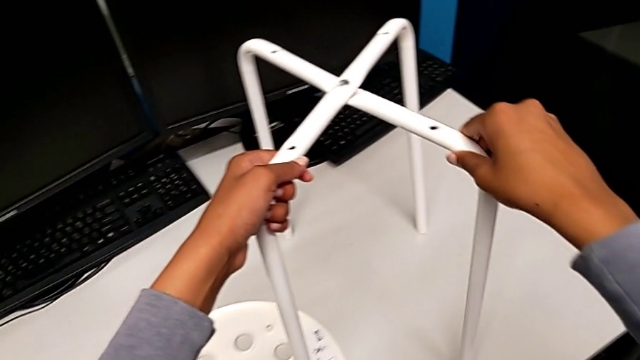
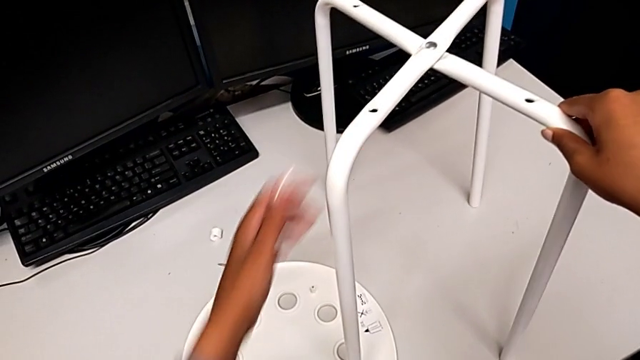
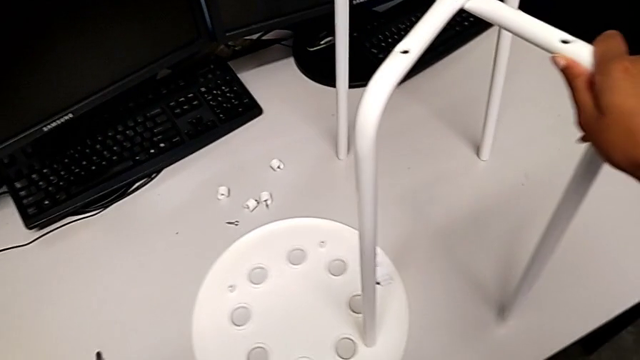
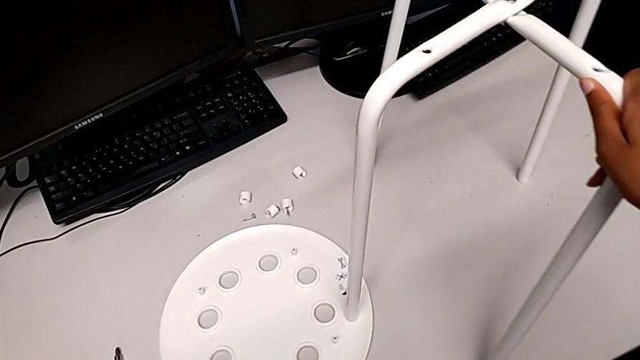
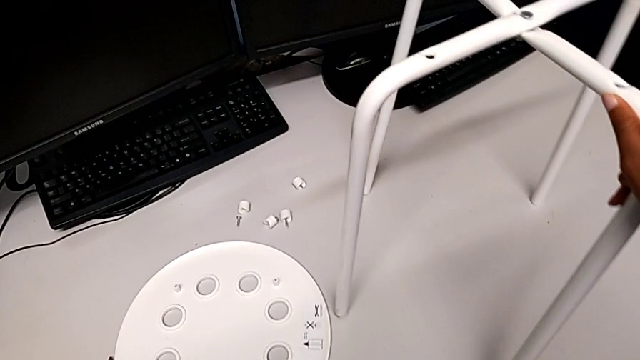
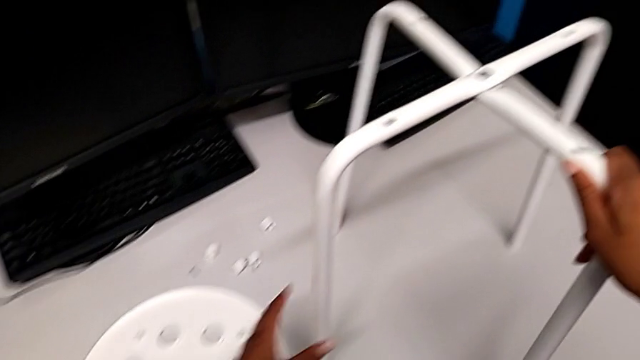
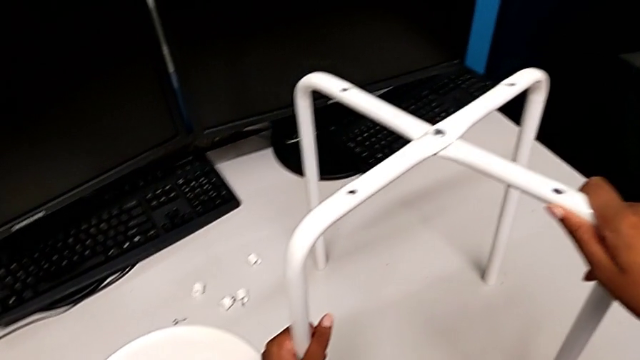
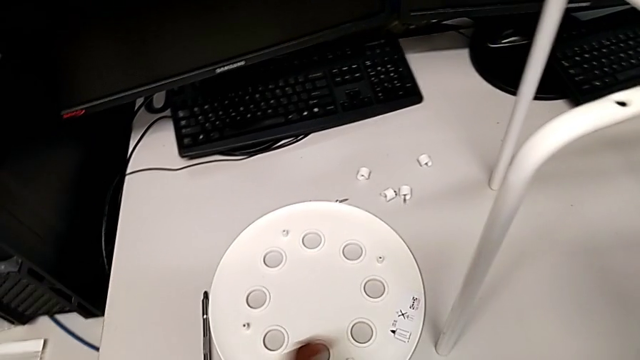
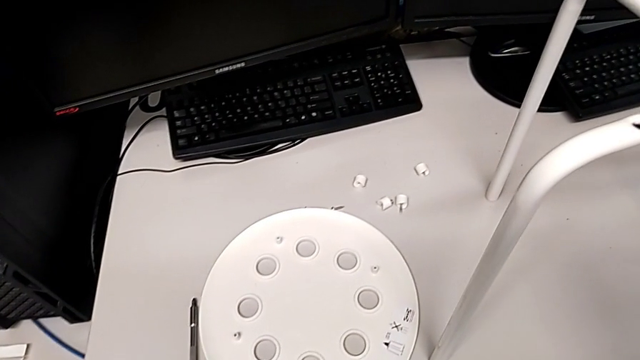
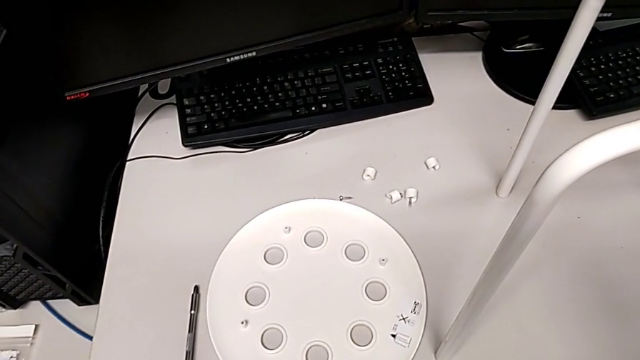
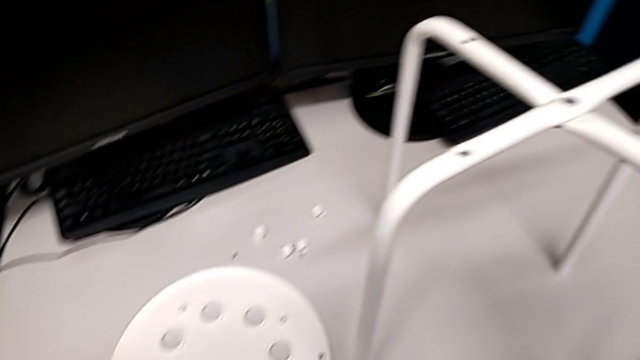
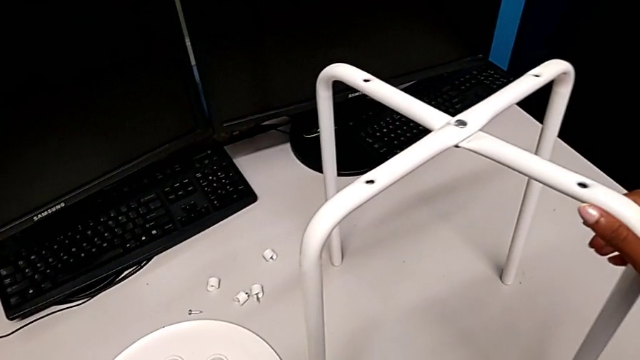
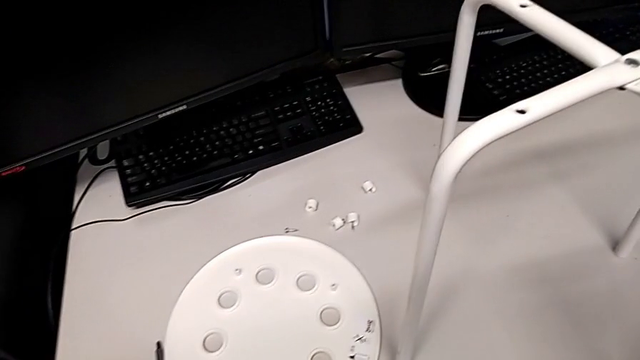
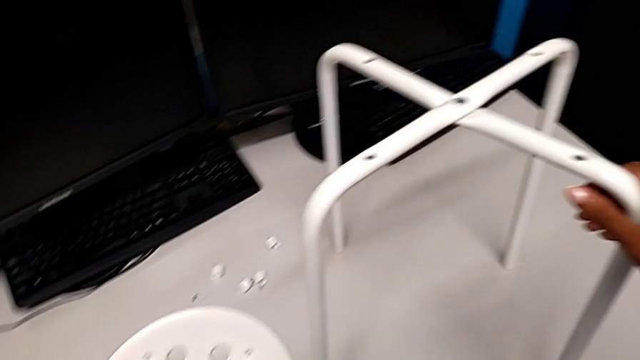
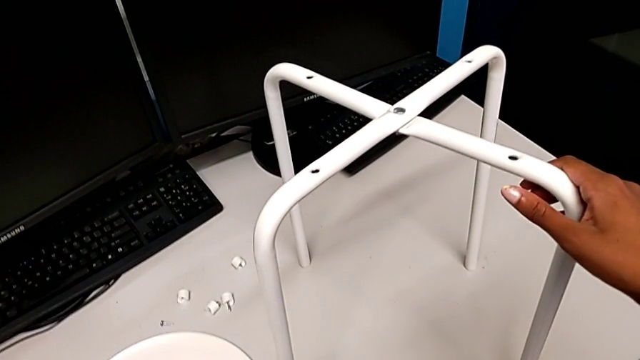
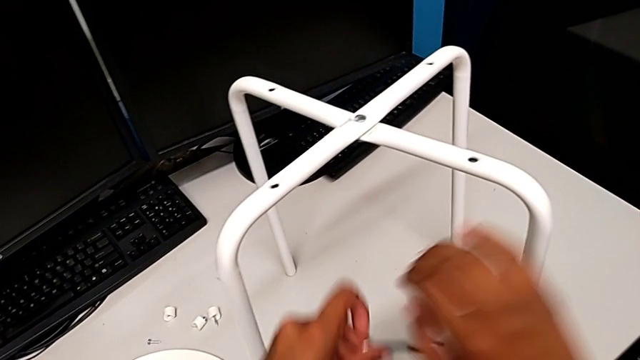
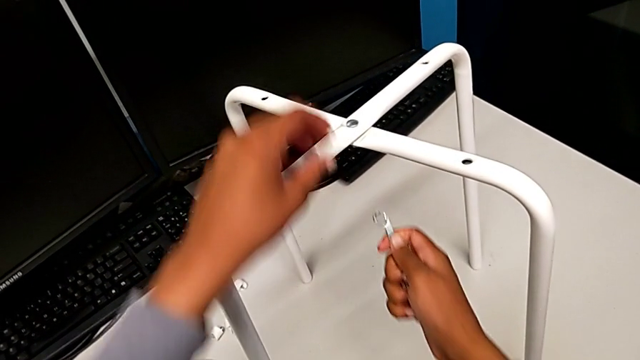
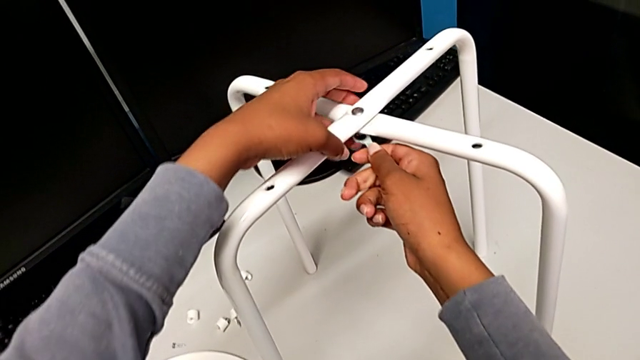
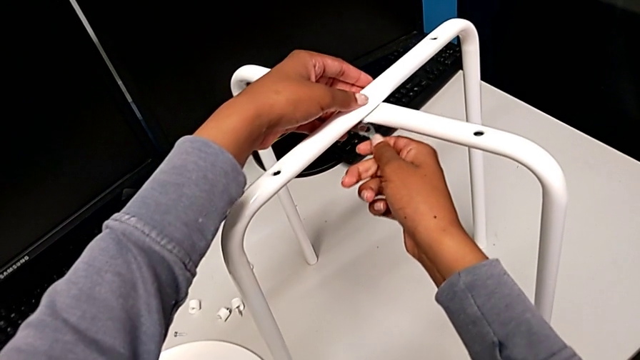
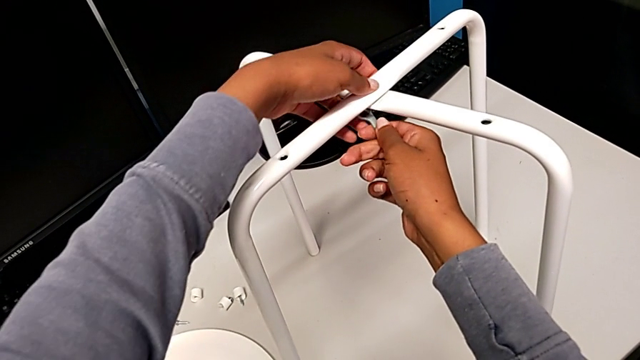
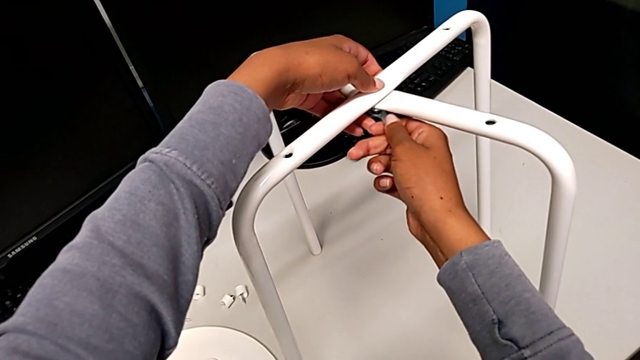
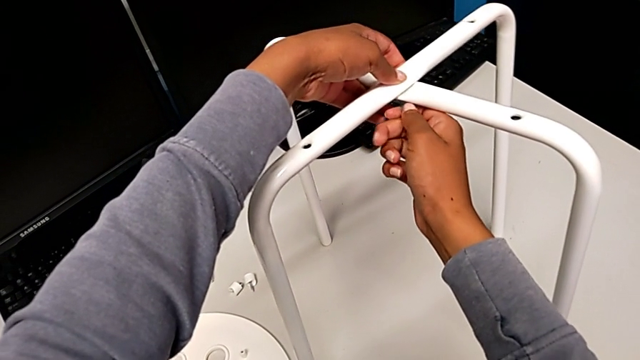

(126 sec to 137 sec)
The camera wearer is disassembling the seat and the legs. They slide the seat, grab the hexagonal wrench and insert the hex nut.

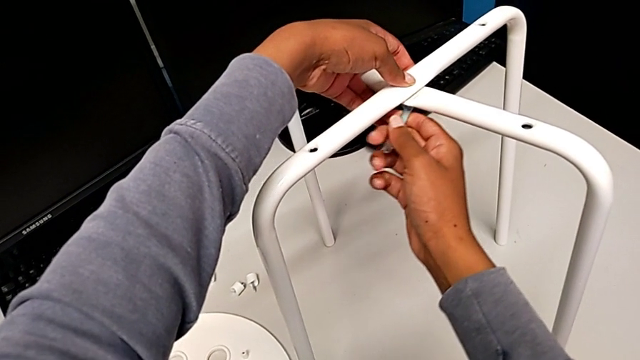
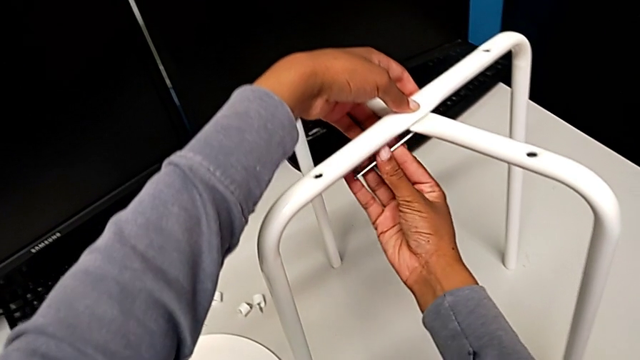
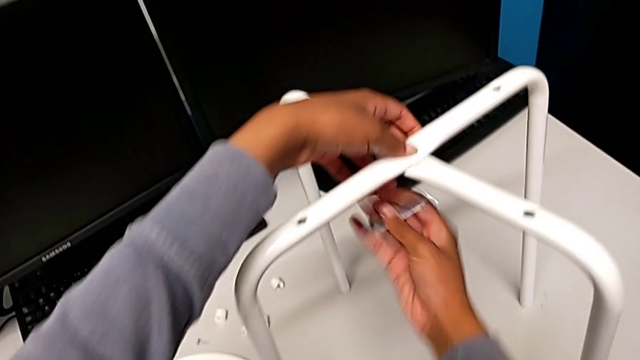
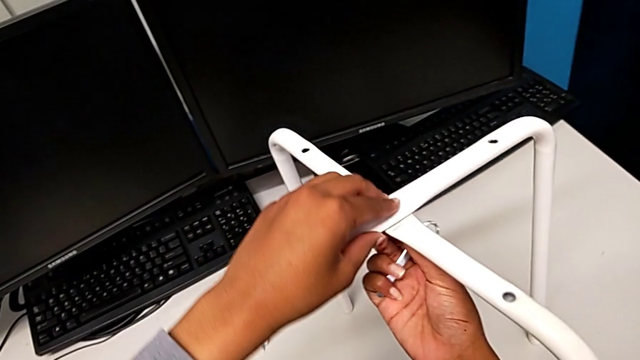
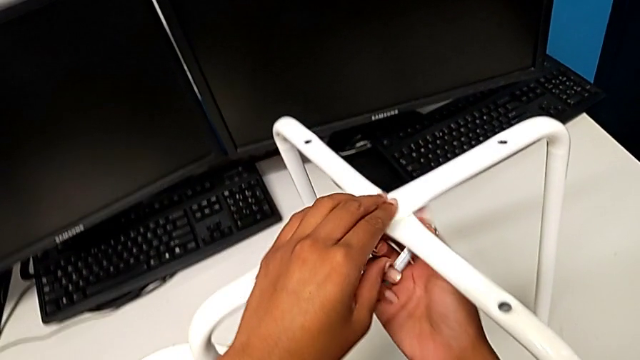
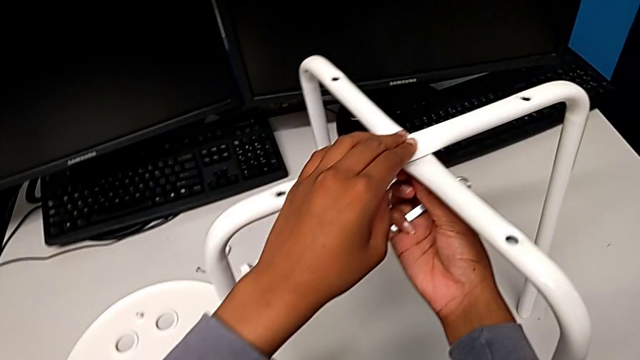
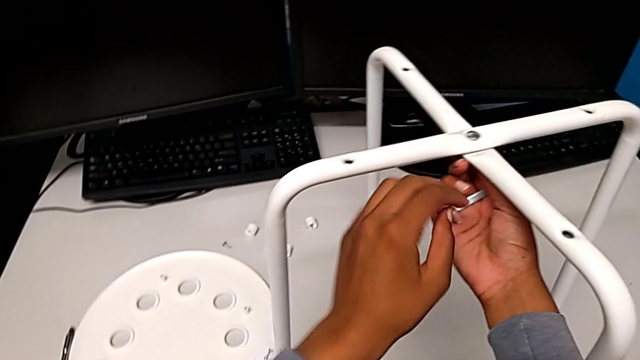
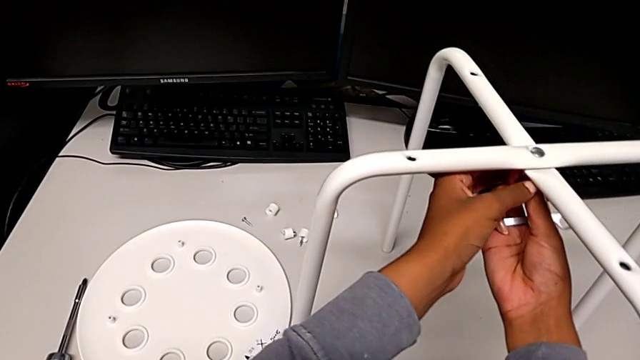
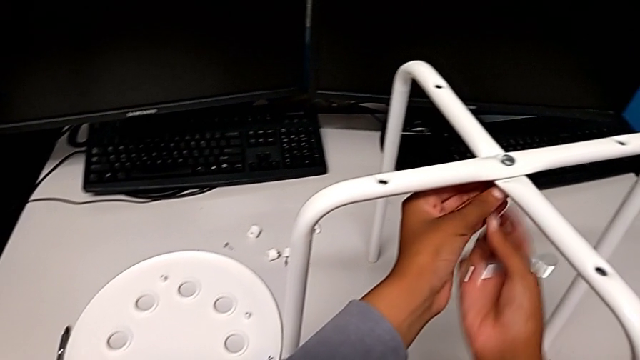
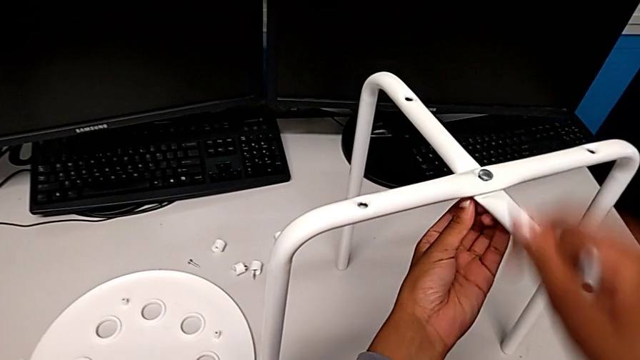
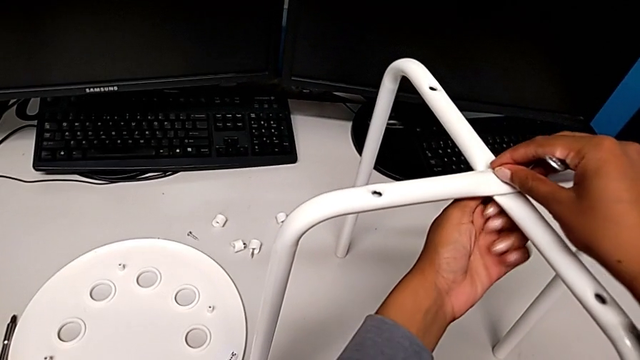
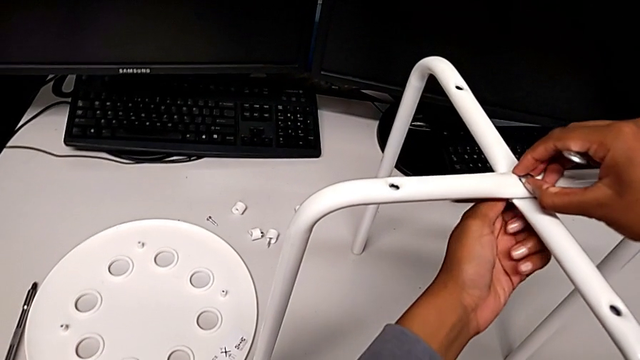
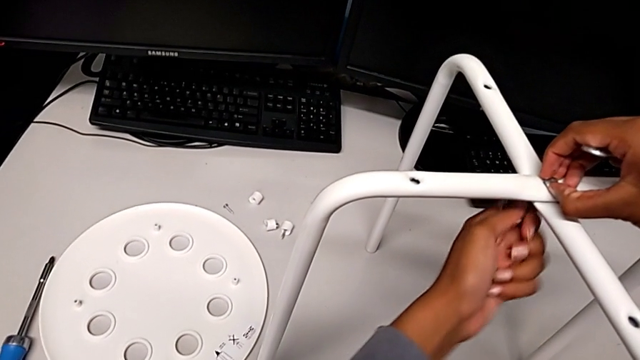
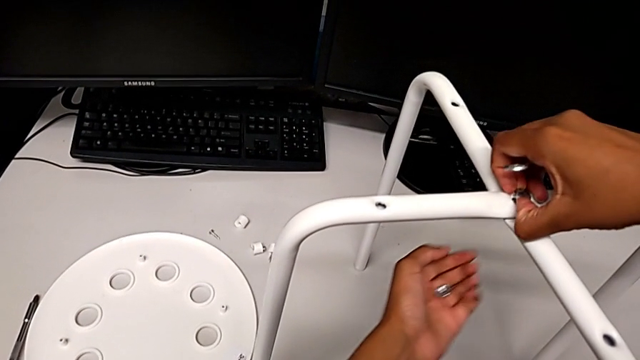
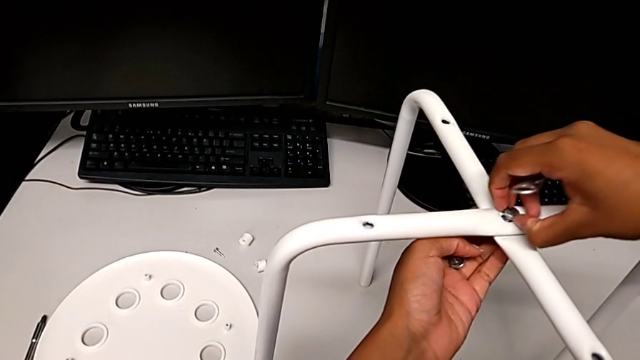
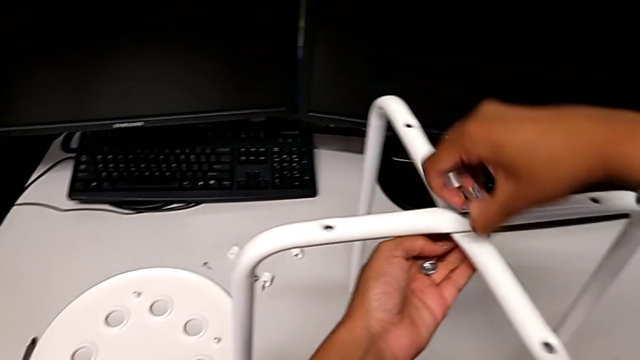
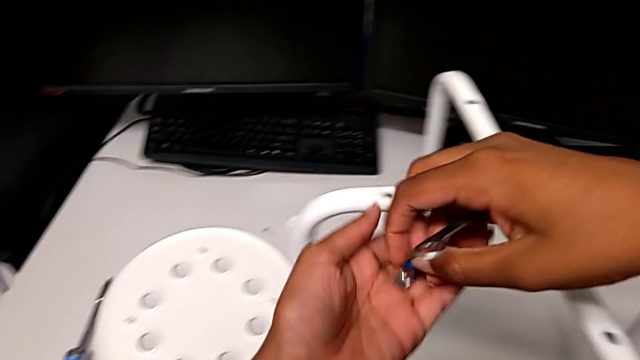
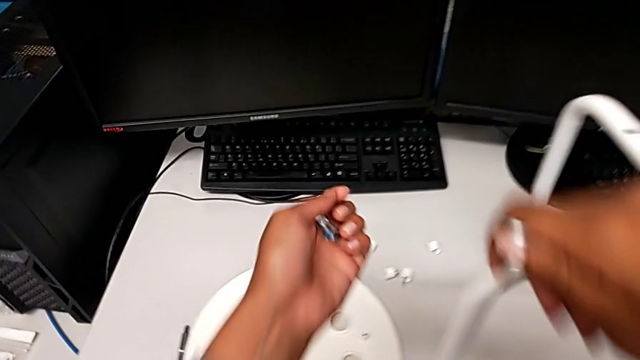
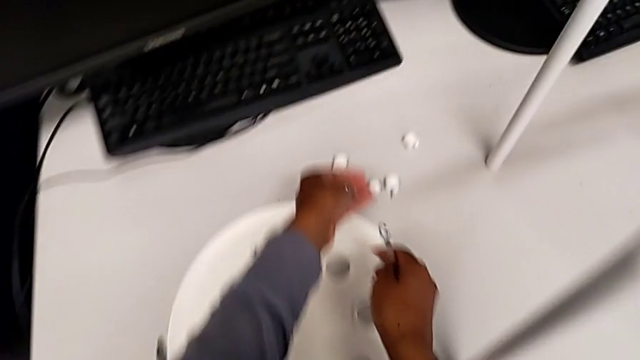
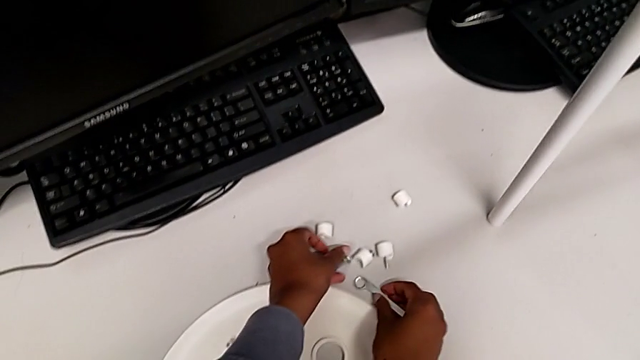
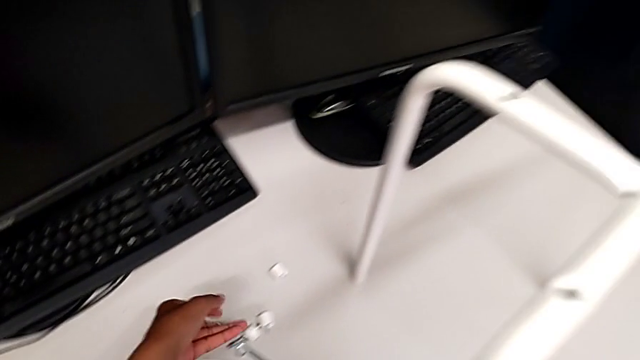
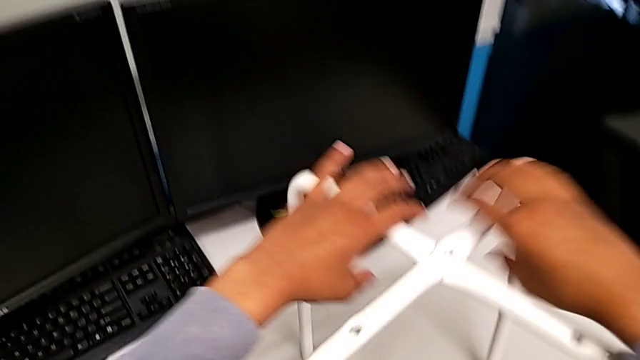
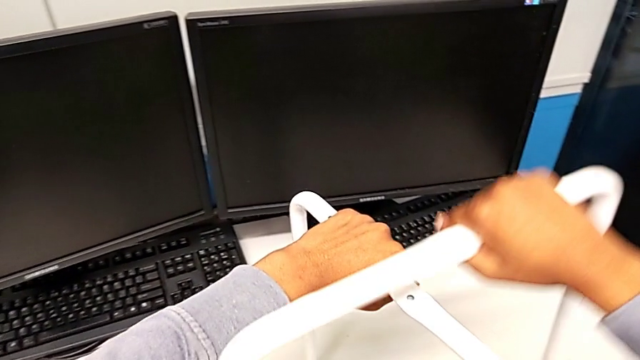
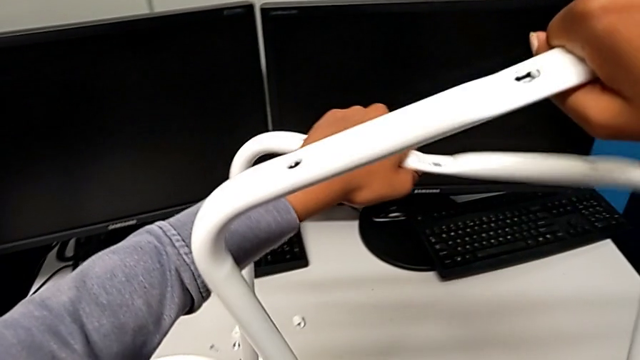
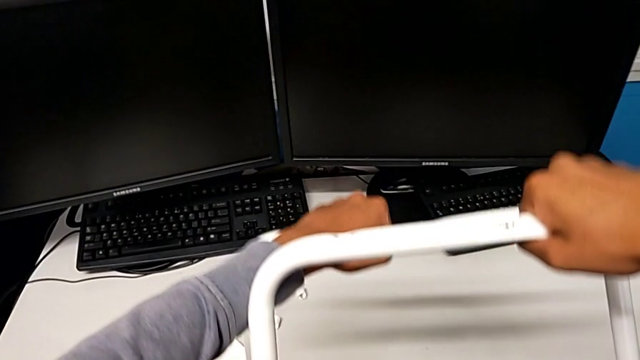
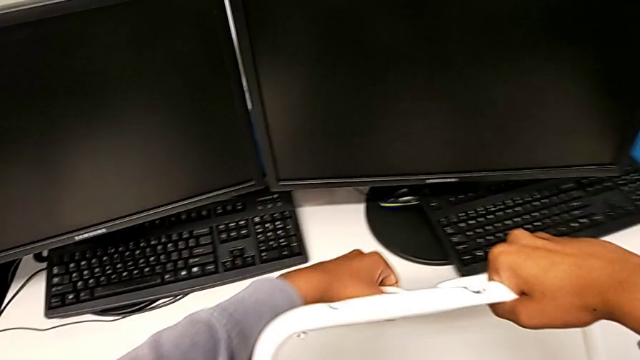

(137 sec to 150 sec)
The camera wearer is disassembling the seat and the legs. They withdraw the hexagonal wrench, unscrew the bolt, disassemble the hex nut, place it with the left hand, place the hexagonal wrench with the right hand, hold the leg and disassemble it.
